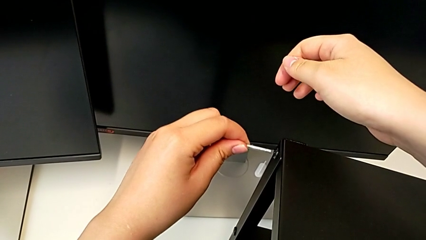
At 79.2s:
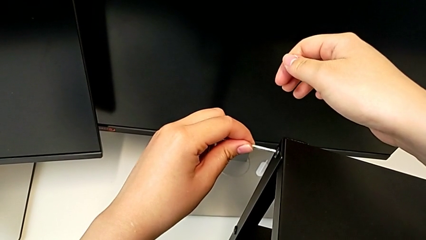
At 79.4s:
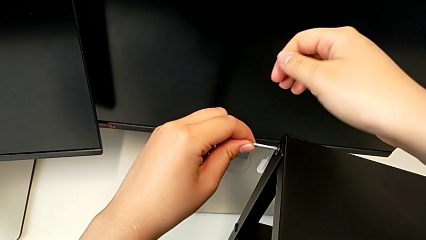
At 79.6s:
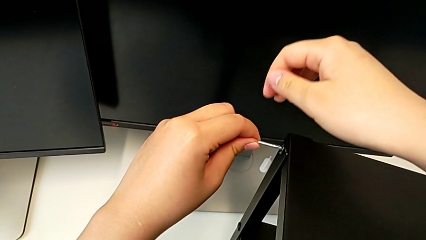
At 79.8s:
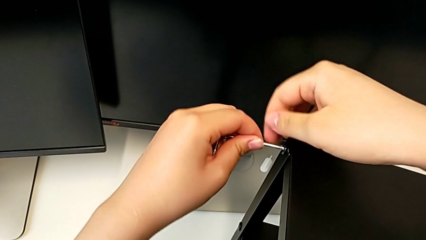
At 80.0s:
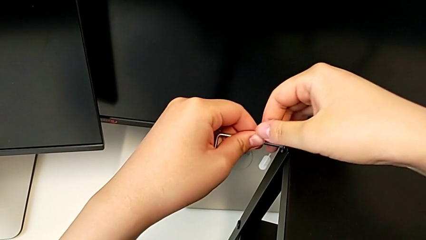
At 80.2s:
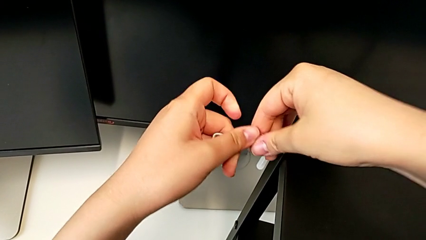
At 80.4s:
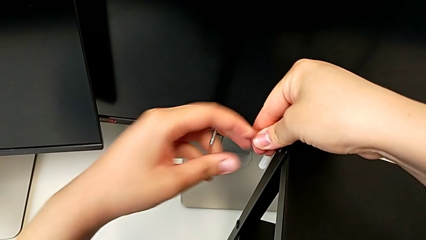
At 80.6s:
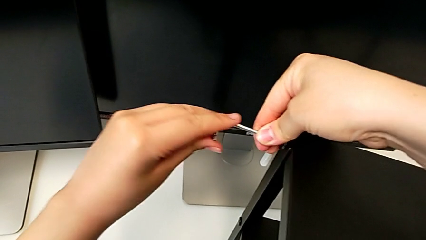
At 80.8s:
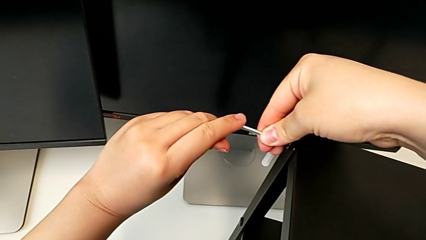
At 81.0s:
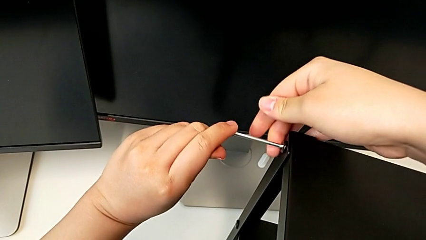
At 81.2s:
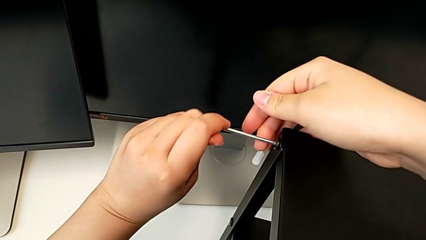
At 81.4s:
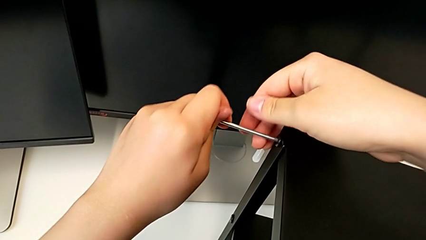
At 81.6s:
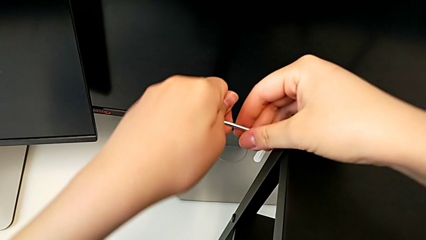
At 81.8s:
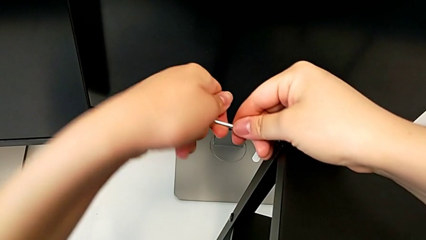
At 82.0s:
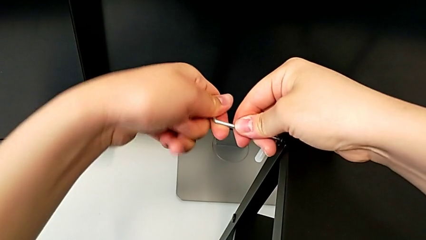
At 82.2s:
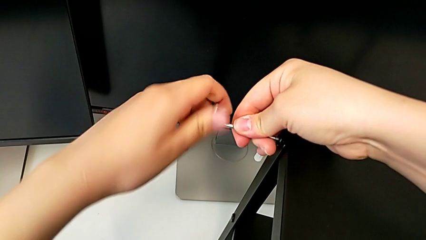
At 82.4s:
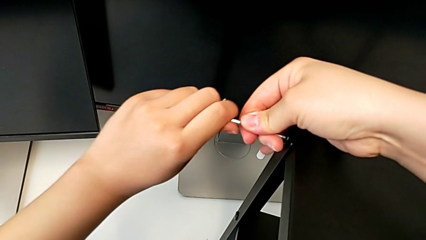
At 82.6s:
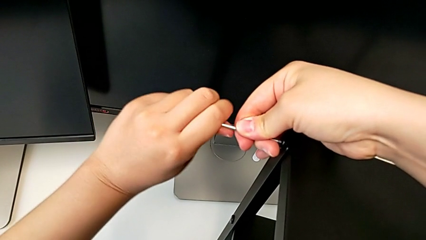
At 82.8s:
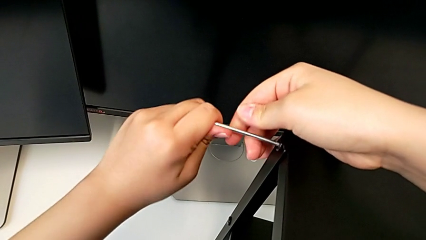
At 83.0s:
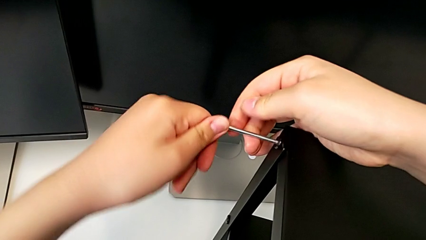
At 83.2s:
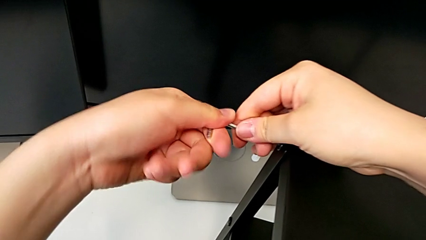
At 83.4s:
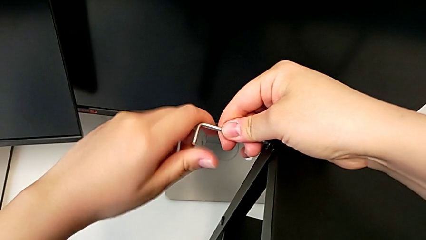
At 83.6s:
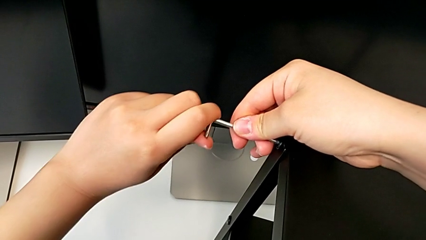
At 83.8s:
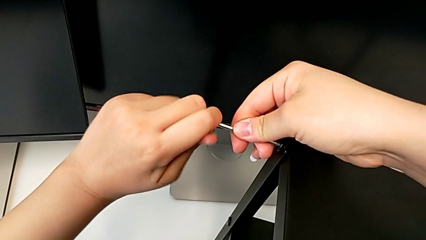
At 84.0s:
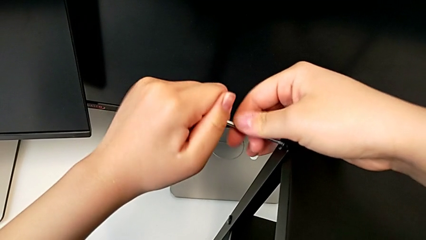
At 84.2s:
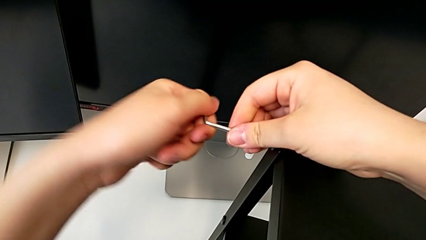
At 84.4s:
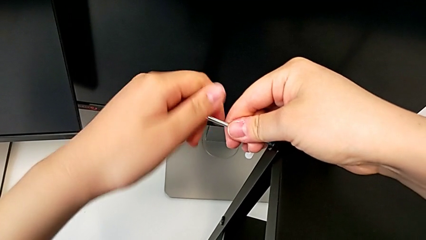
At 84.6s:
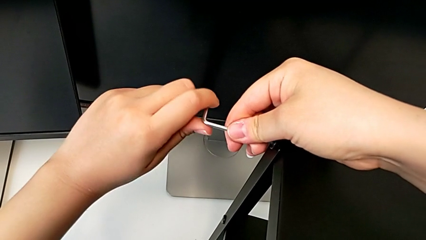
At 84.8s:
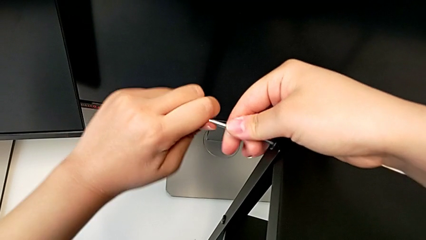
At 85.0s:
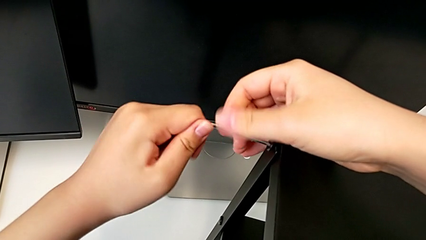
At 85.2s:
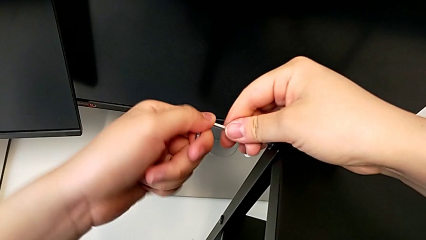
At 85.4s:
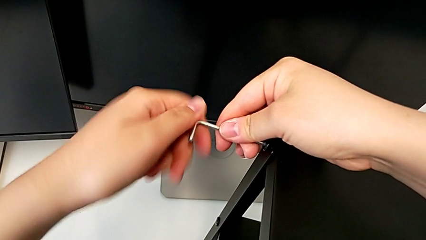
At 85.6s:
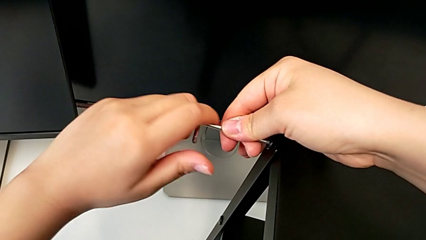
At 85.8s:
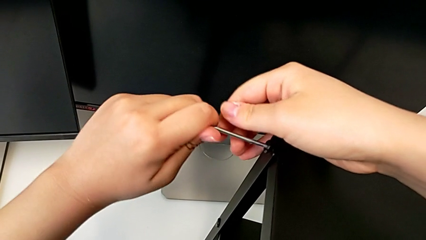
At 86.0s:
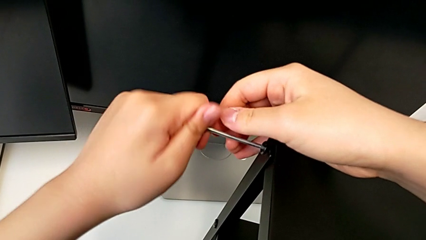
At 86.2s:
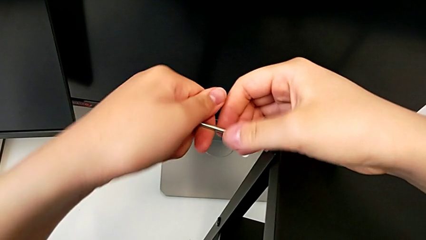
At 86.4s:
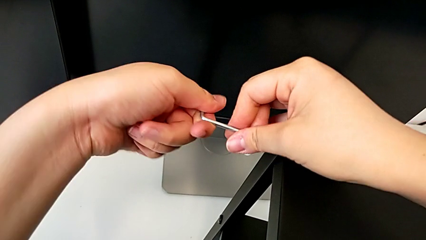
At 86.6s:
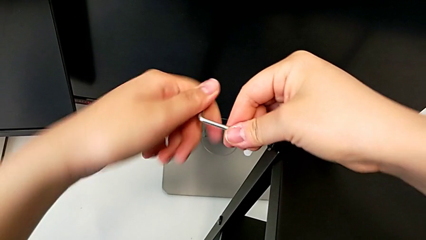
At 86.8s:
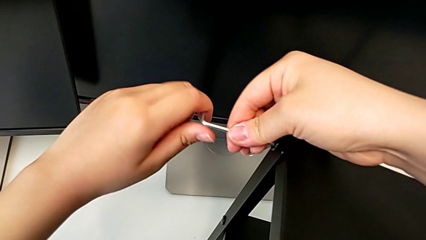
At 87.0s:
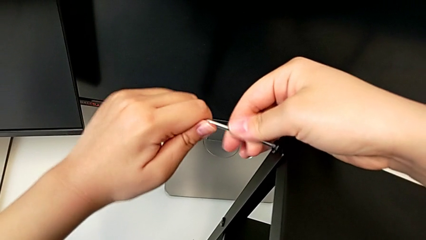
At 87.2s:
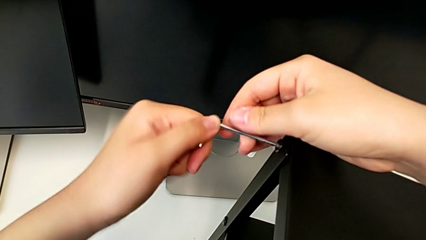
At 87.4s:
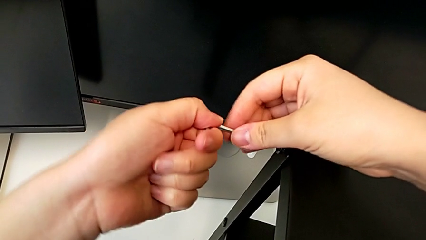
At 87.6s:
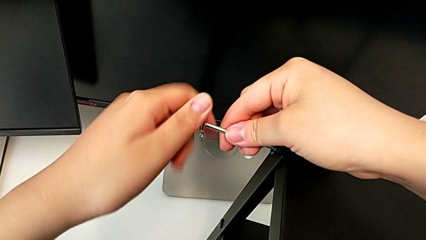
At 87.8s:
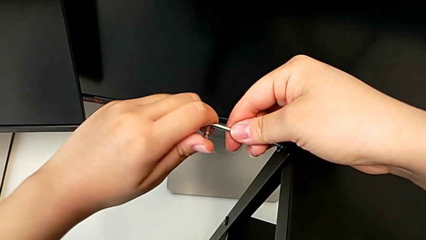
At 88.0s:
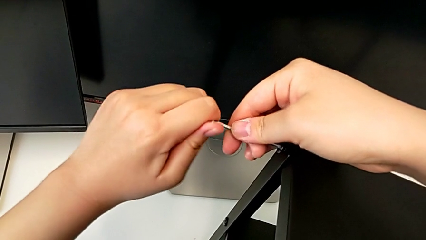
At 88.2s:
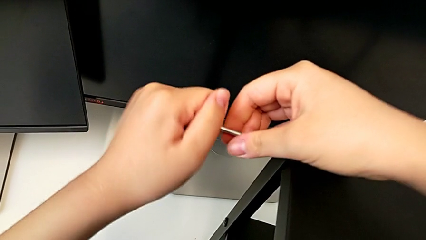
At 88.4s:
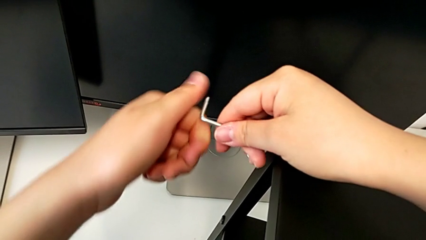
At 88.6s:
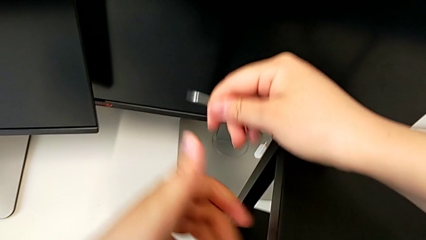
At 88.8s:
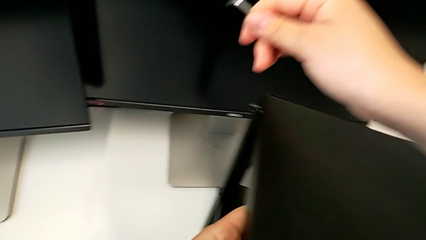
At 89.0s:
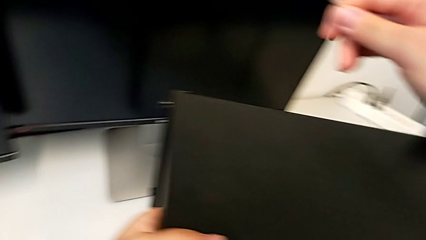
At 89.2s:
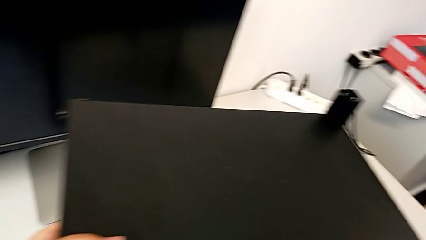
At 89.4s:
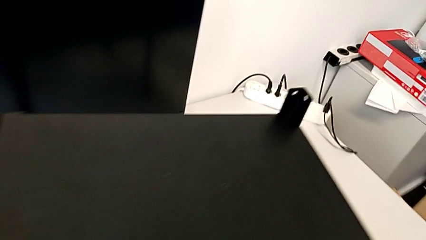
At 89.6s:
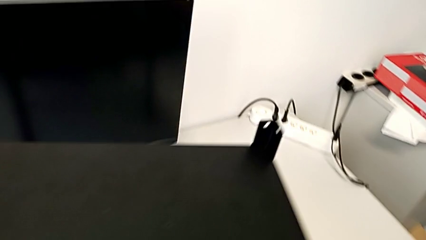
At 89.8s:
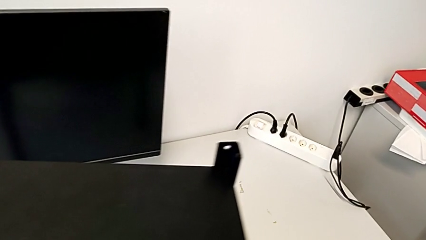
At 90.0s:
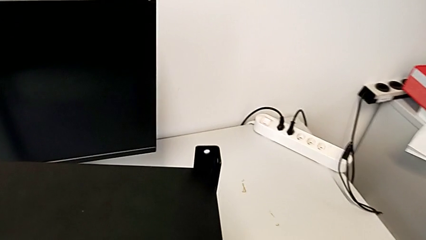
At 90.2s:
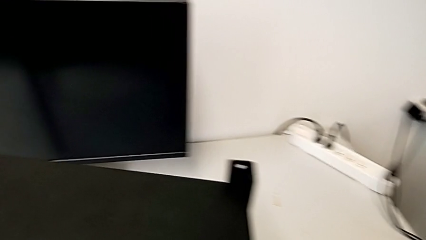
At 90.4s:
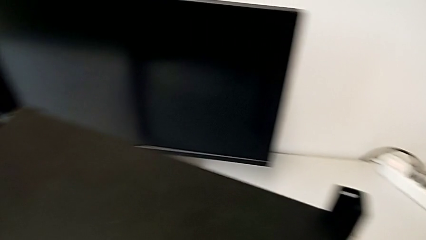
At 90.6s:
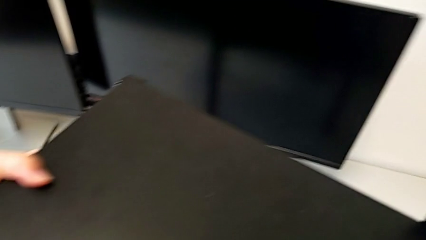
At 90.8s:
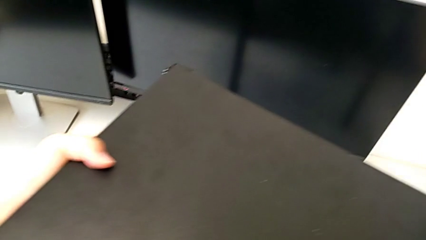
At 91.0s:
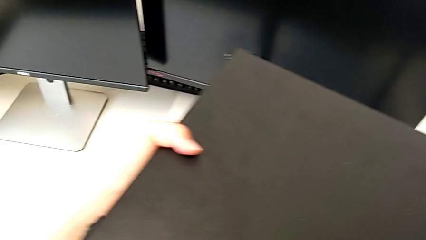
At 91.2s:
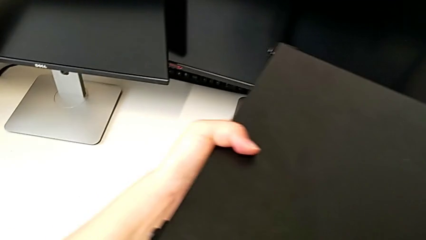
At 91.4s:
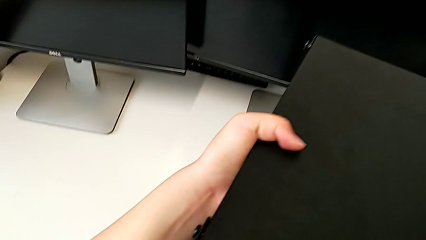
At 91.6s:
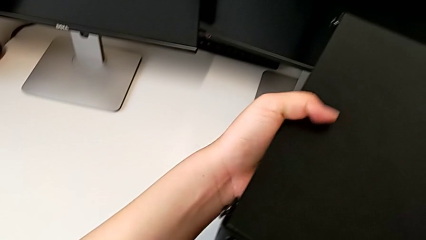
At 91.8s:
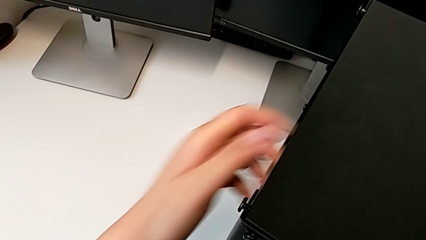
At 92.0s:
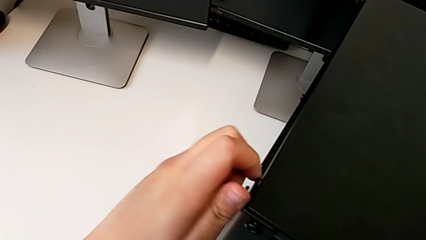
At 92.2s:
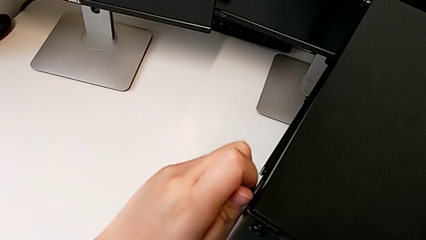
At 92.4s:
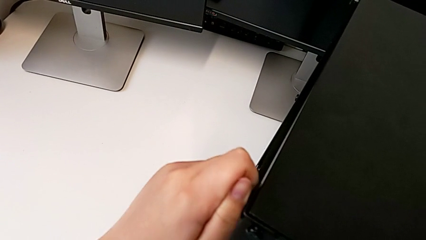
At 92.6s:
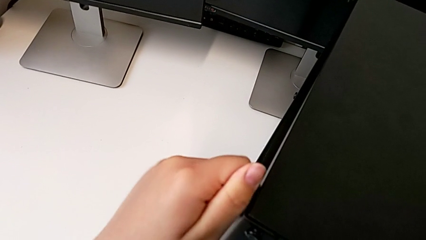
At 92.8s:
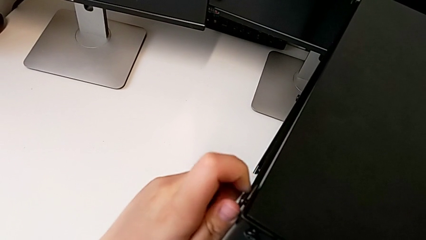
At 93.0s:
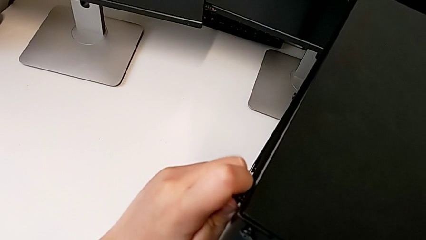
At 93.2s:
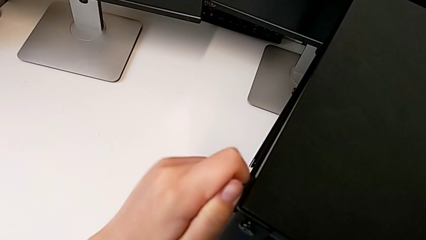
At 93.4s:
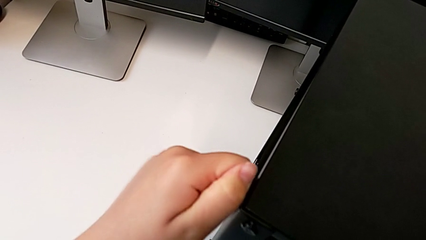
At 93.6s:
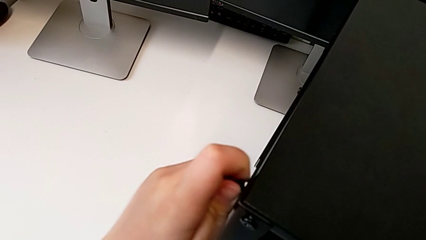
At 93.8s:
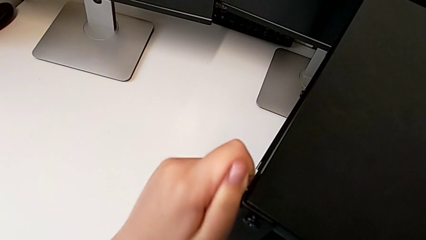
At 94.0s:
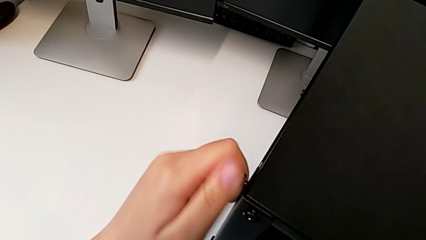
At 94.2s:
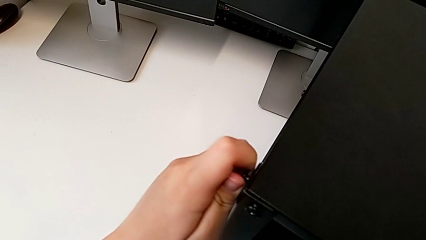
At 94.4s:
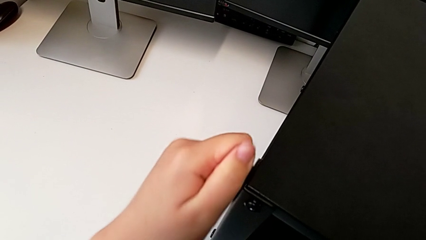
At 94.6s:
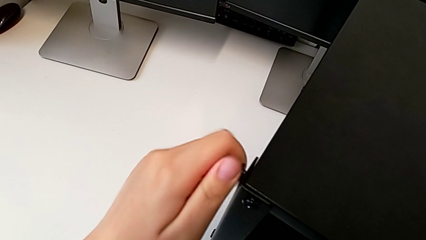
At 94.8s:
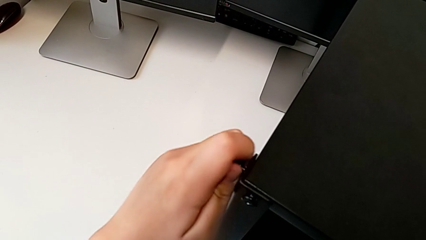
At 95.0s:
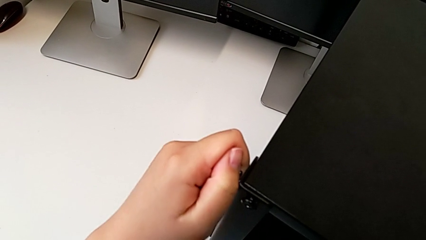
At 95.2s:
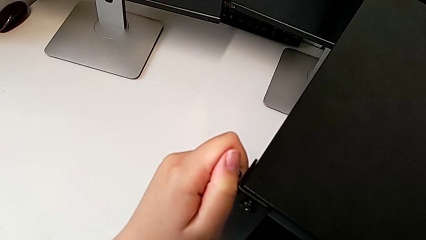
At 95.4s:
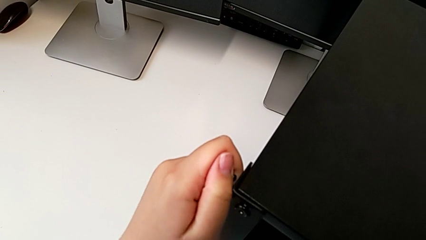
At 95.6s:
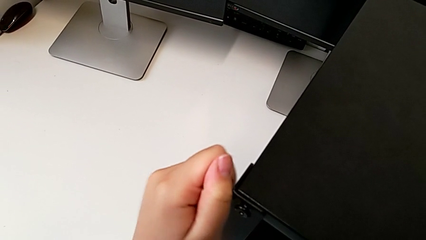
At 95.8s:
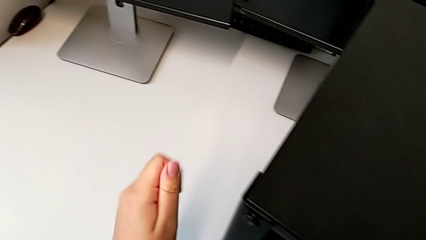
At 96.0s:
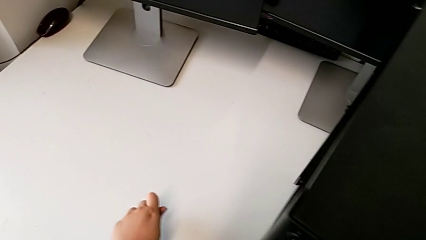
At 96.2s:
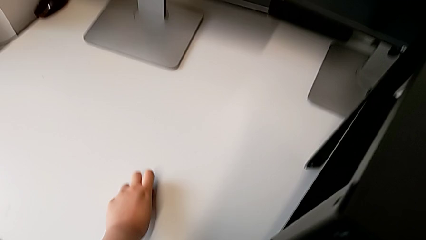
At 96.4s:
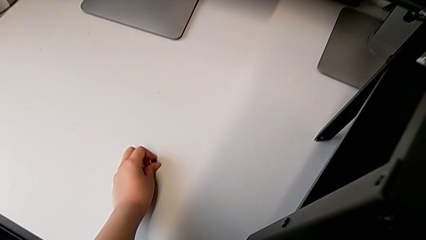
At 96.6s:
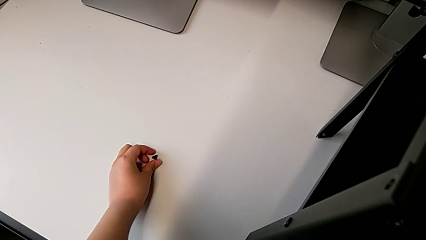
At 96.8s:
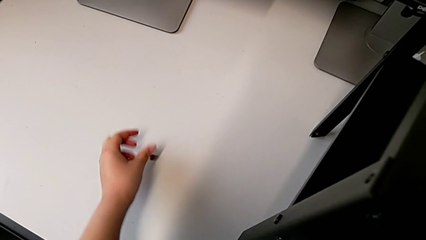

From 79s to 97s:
The camera wearer is disassembling the top table of the furniture. They insert the Allen wrench, unscrew the hex socket head, disassemble it, place the Allen wrench, unscrew the hex socket head, disassemble it and place it.
